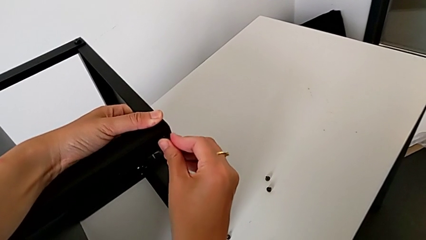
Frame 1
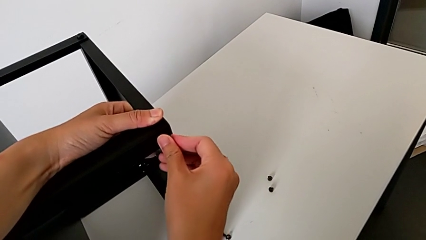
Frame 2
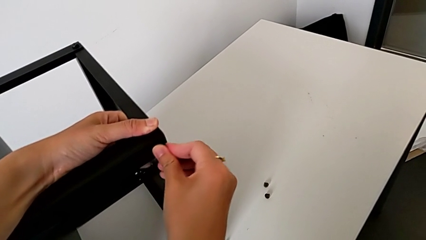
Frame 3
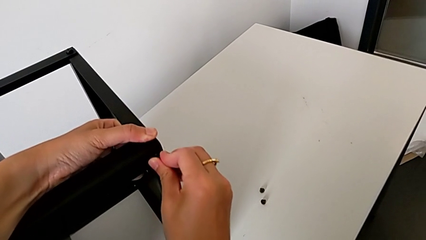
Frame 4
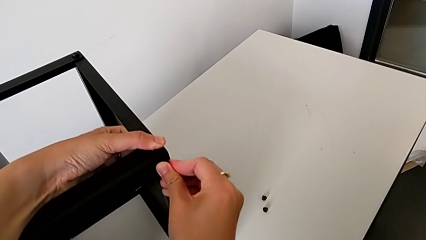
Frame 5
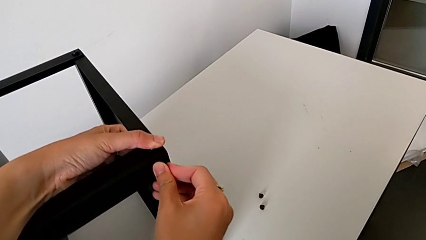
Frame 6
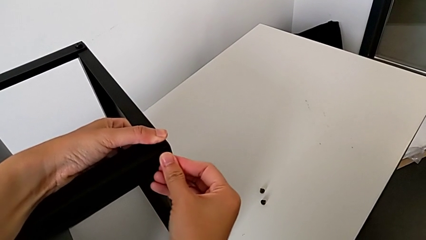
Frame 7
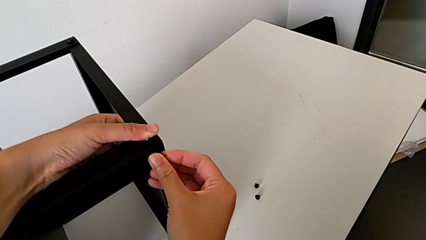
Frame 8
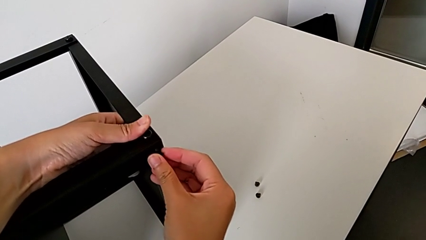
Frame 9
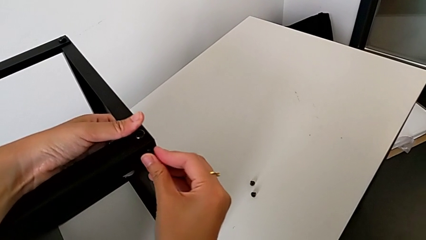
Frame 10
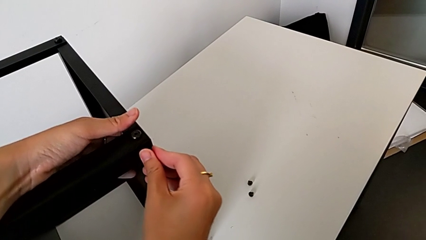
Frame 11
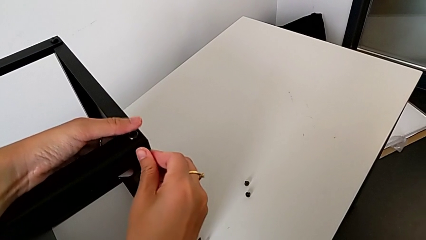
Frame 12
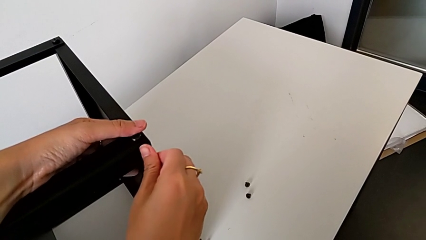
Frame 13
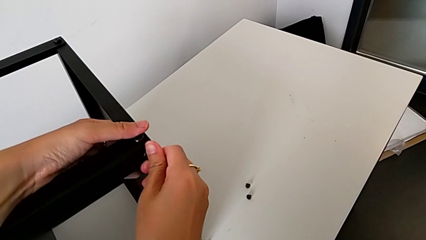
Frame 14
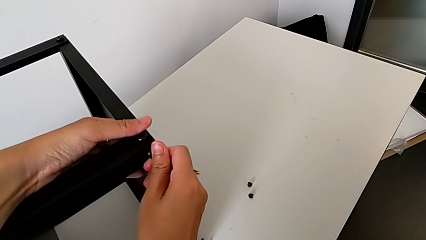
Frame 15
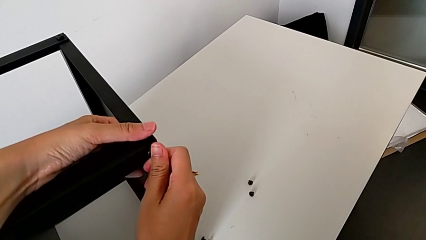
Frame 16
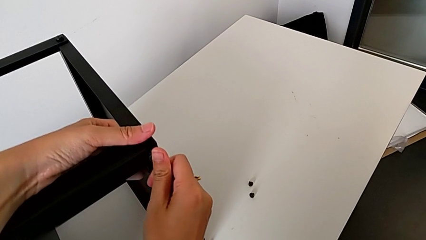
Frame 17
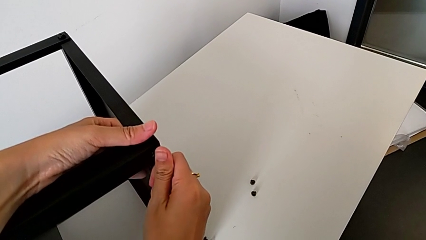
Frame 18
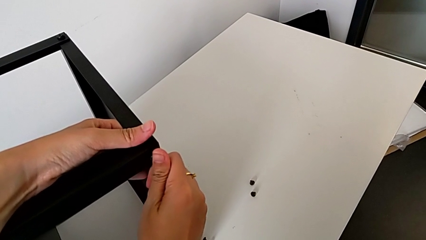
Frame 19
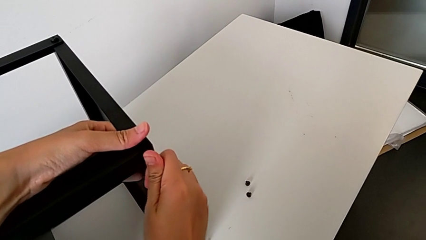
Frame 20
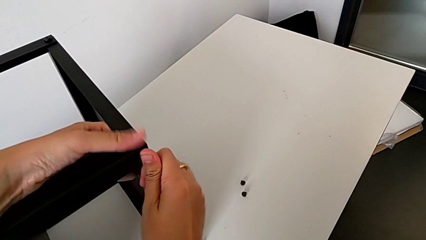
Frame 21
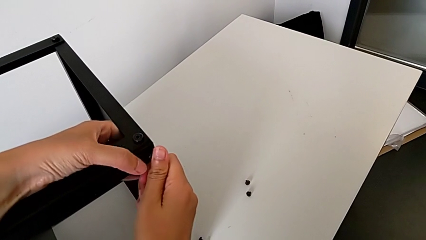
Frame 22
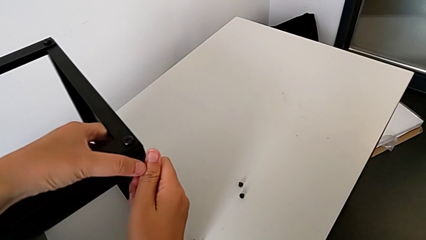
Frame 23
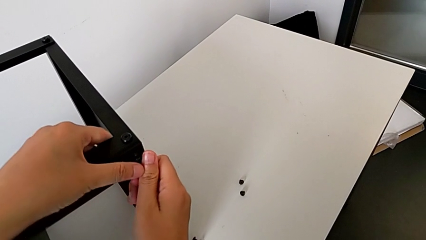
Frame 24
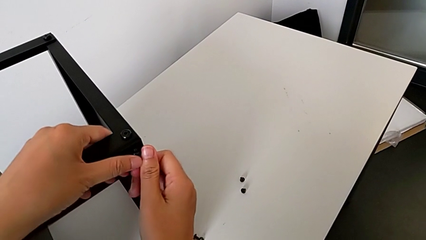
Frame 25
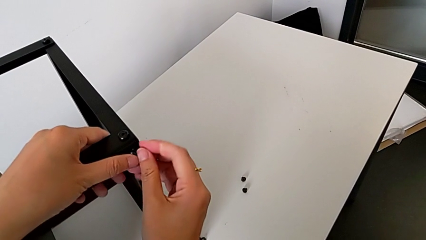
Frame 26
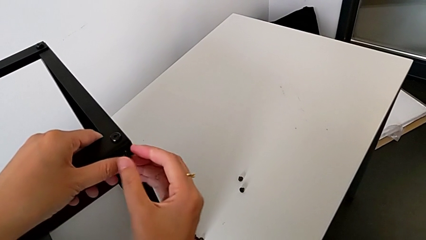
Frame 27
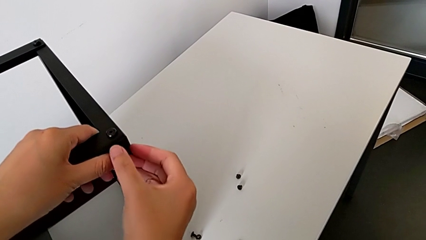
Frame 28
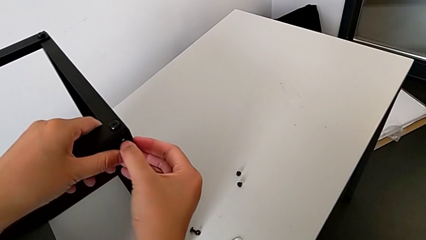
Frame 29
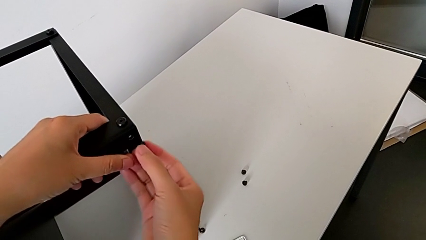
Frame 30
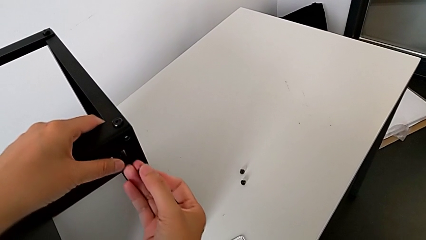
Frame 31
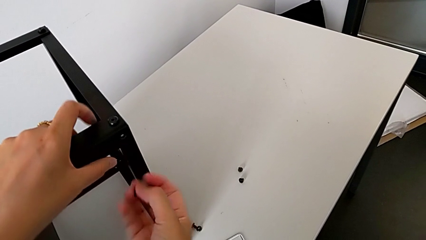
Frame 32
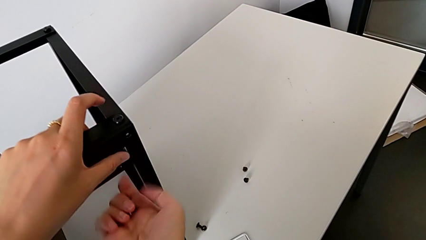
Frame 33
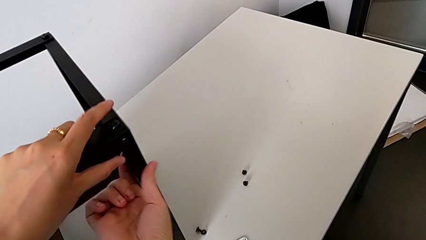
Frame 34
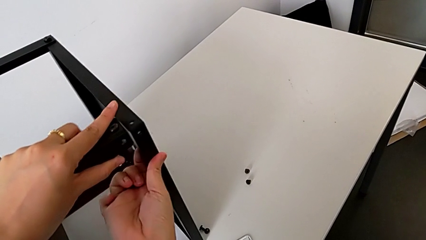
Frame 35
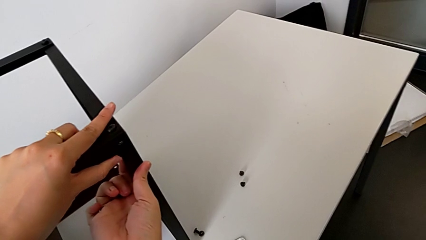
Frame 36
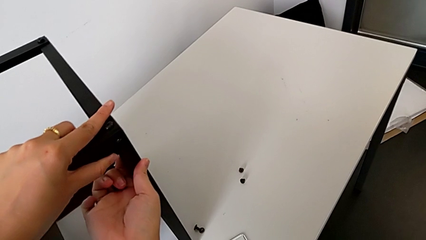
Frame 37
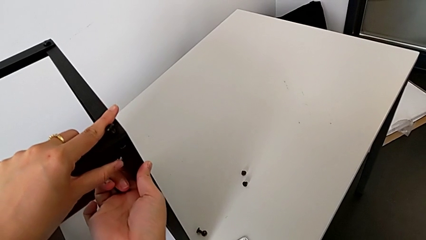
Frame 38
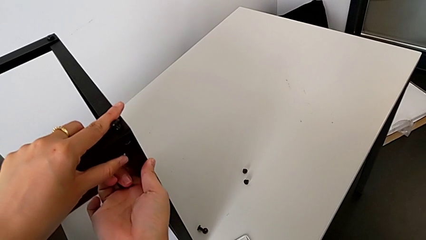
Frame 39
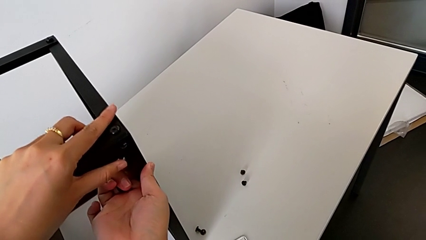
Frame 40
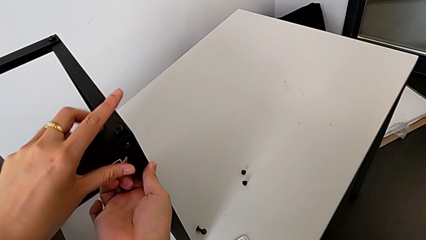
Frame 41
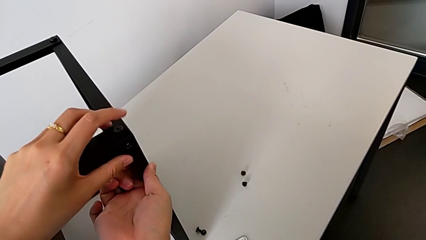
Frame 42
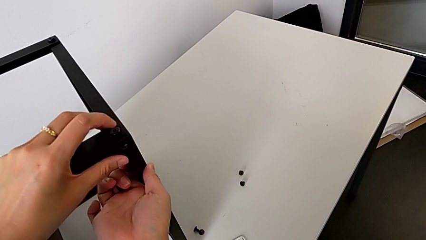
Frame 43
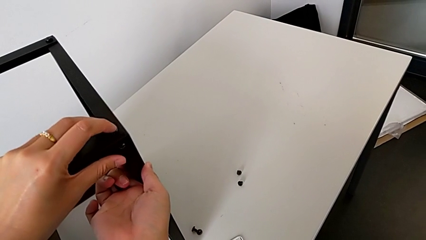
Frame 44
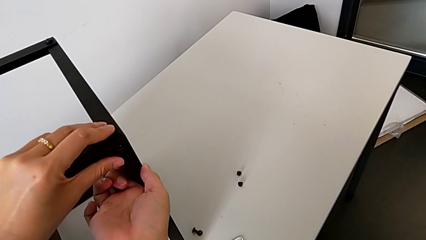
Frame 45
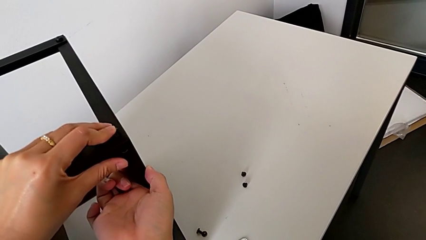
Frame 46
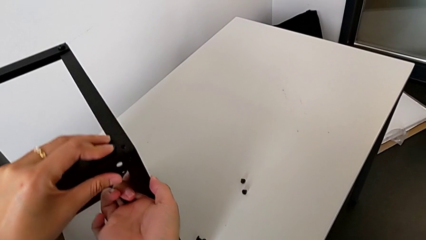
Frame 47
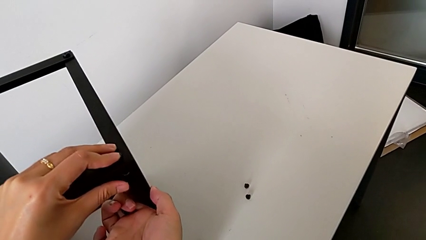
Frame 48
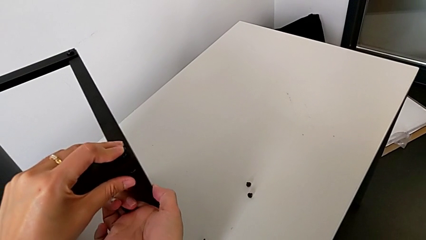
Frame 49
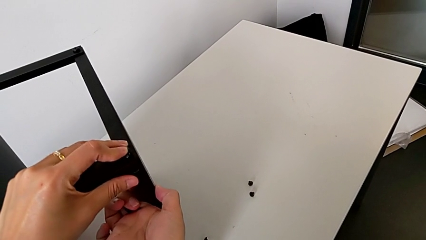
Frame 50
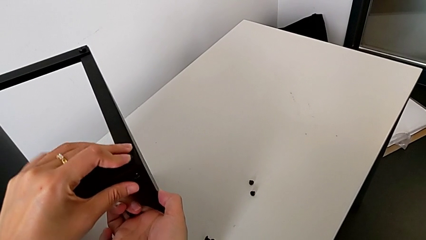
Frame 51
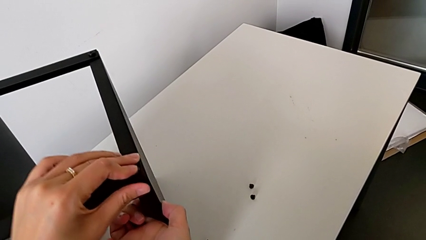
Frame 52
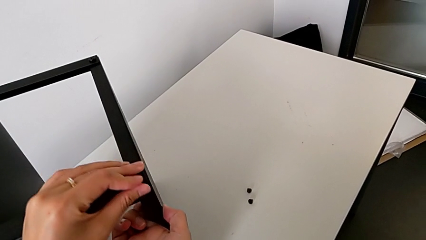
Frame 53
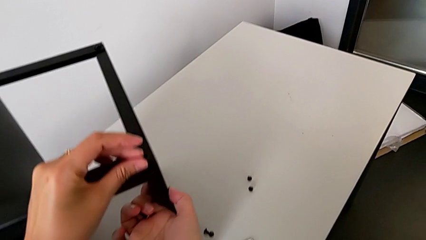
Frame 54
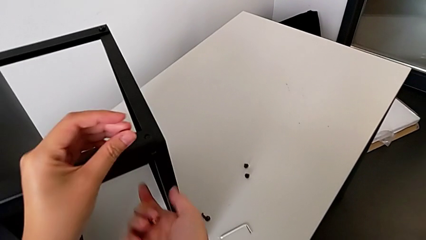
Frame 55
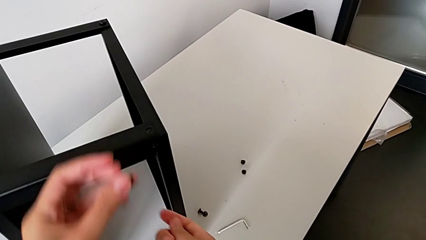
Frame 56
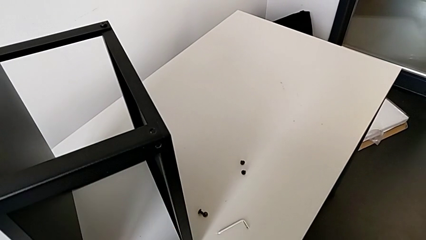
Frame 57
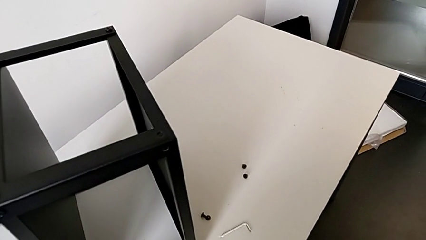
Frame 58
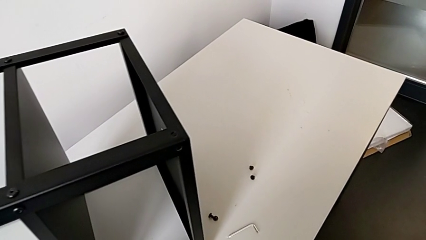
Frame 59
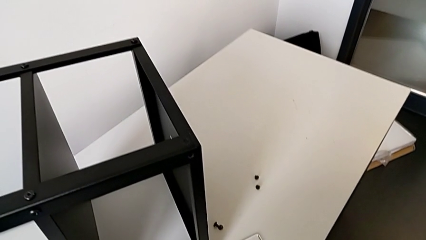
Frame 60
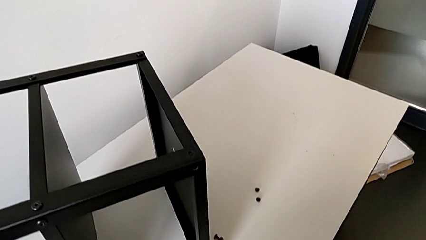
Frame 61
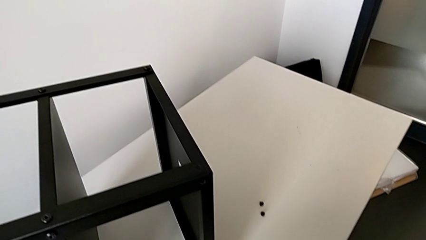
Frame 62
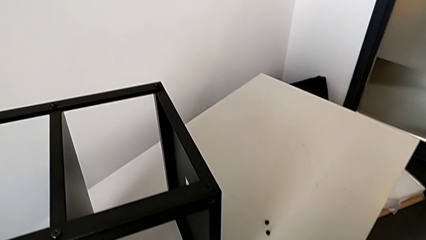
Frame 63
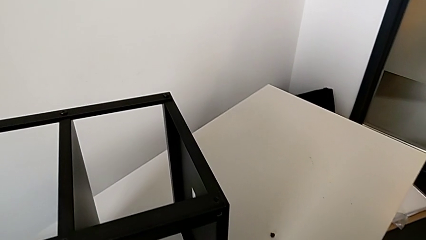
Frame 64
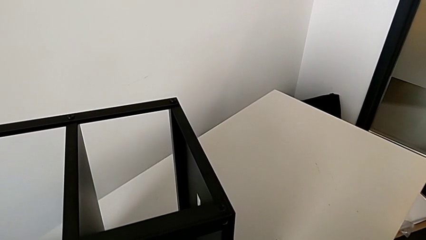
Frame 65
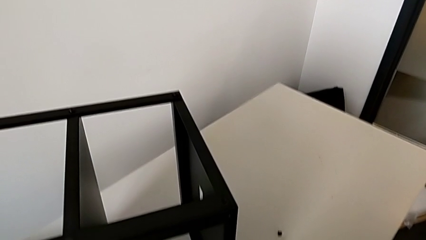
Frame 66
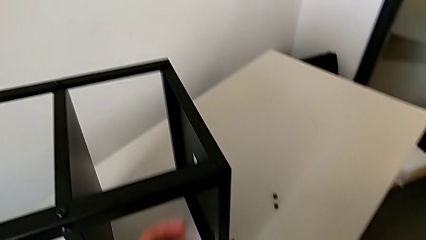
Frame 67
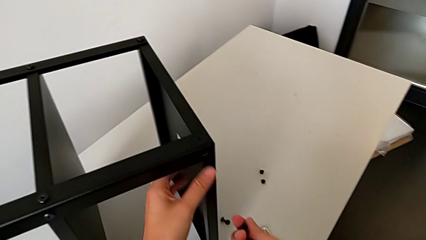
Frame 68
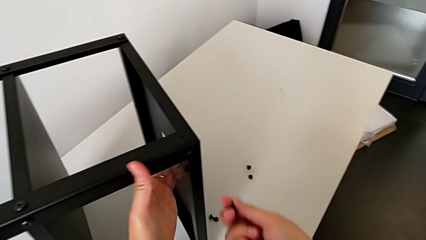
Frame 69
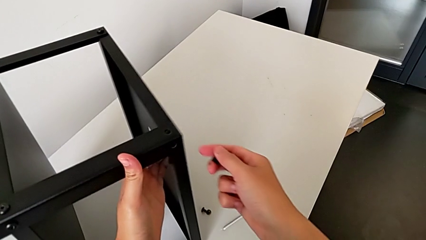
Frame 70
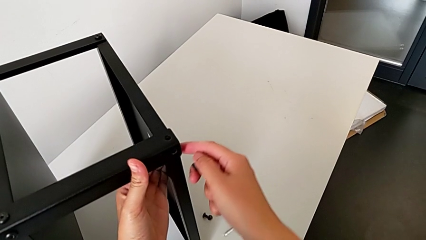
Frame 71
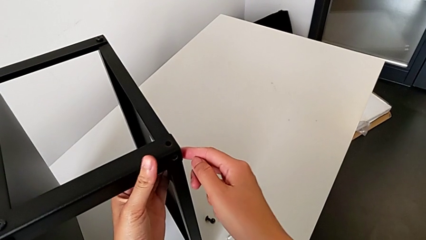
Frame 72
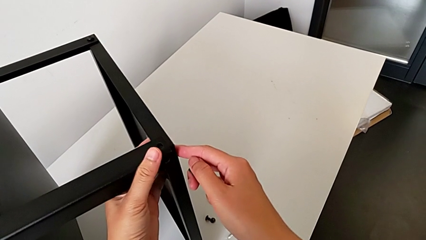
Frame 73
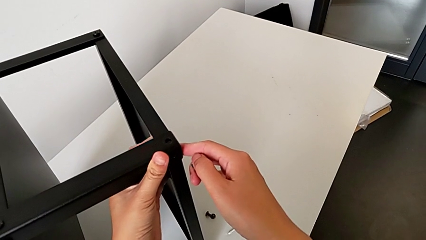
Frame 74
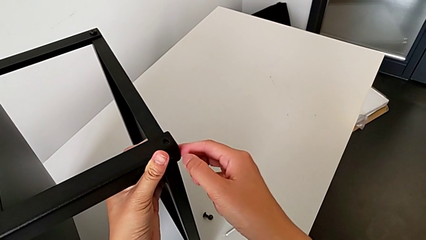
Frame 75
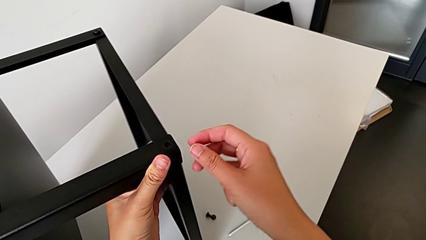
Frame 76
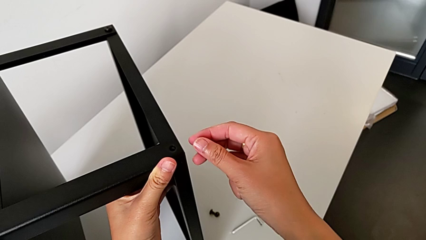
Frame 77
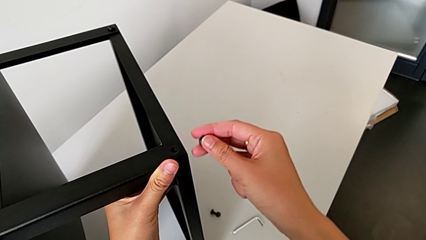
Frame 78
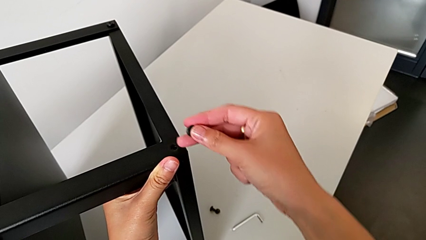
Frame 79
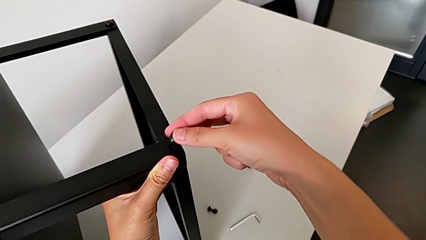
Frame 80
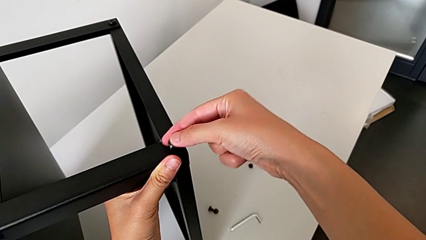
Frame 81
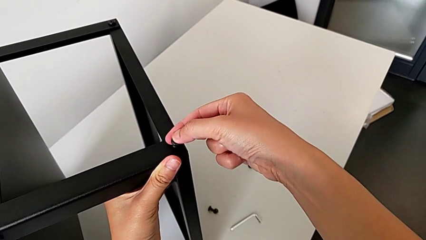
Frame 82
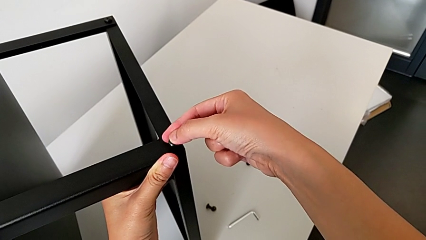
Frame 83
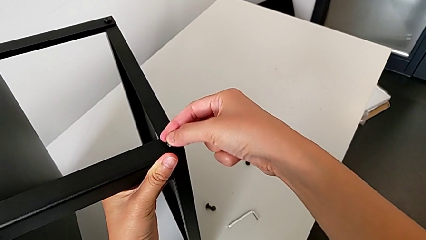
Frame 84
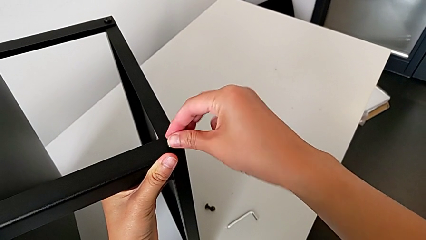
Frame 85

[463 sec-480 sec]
The camera wearer is assembling the second leg onto the top tray. They keep wrongly inserting the hex socket head, withdraw it, align the top tray, withdraw the hex socket head with the left hand, grab it with the right hand, approach the top tray, align it and insert the hex socket head.
